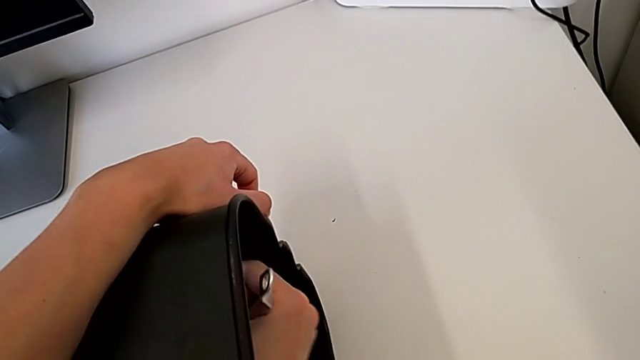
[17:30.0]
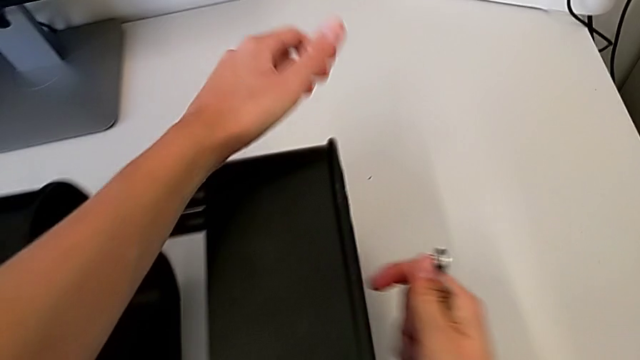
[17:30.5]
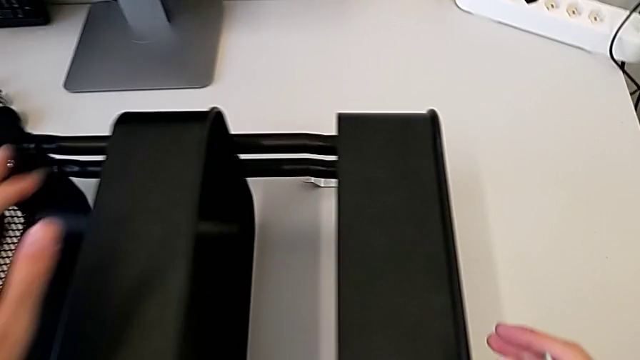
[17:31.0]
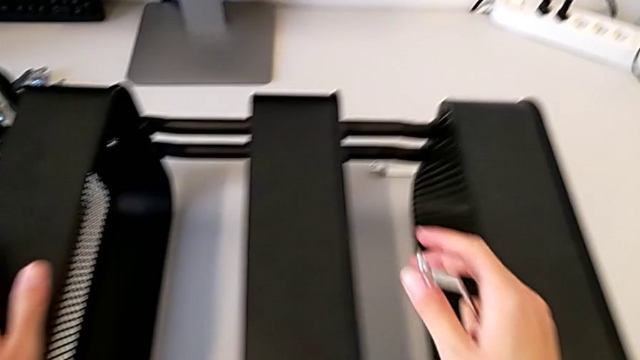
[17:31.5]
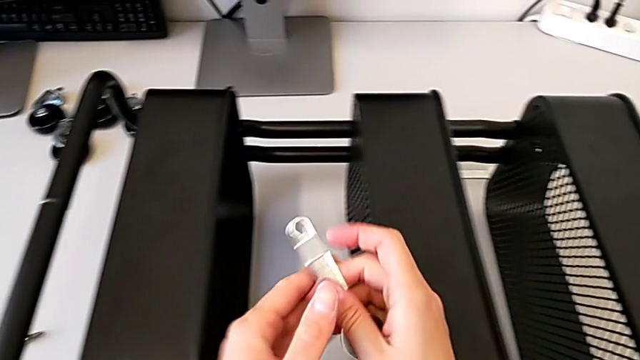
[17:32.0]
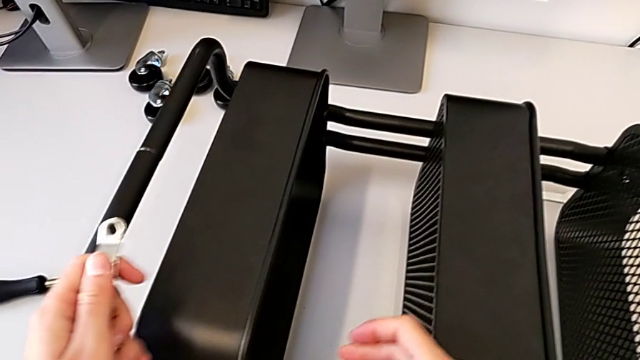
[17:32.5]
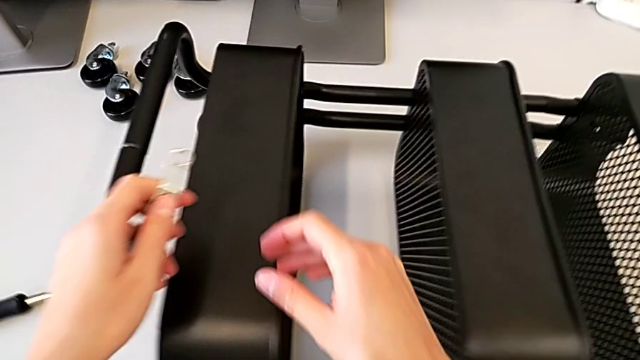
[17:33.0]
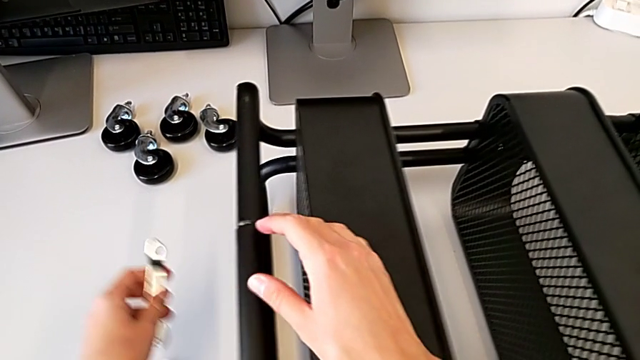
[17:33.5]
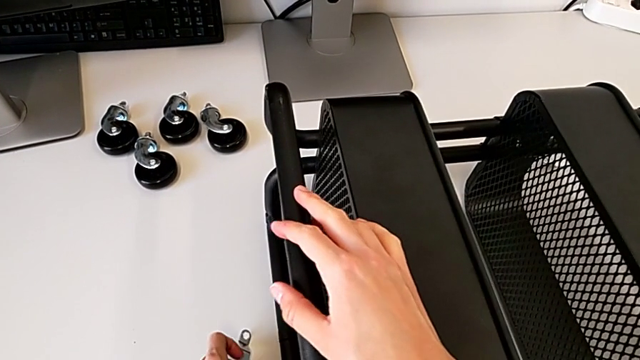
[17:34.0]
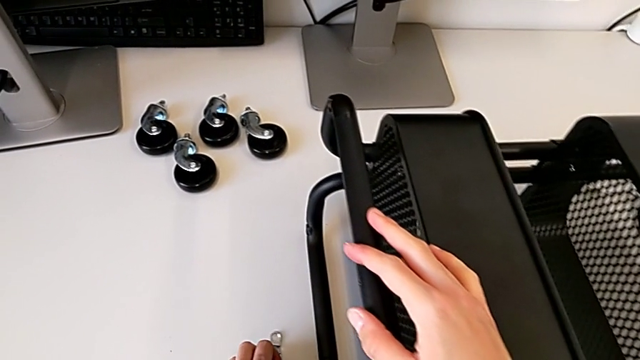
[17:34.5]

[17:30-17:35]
The camera wearer is tightening the hexagon cap nut on the trays. They withdraw the spanner wrench and place it.

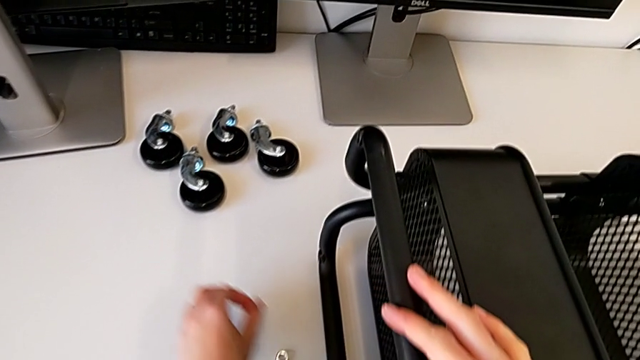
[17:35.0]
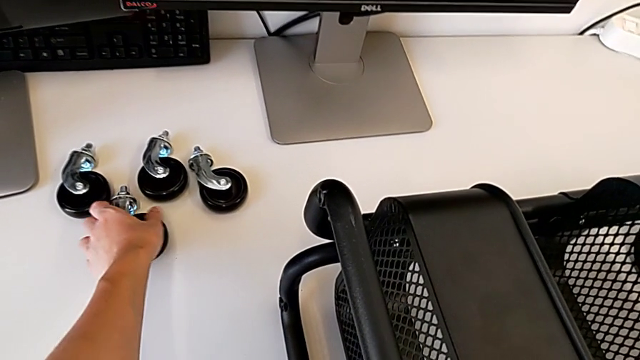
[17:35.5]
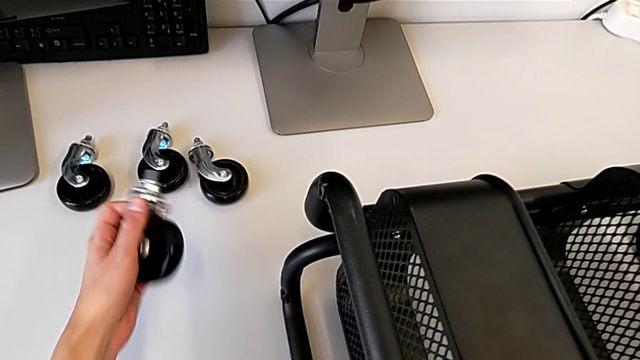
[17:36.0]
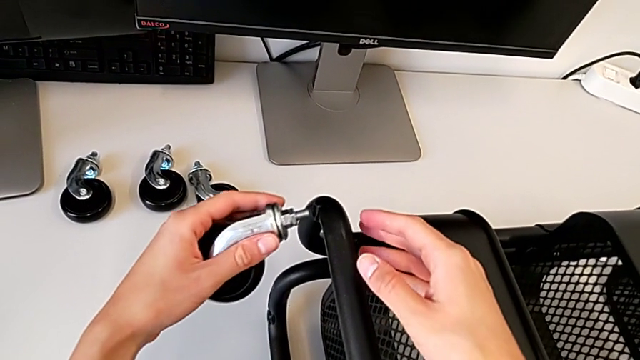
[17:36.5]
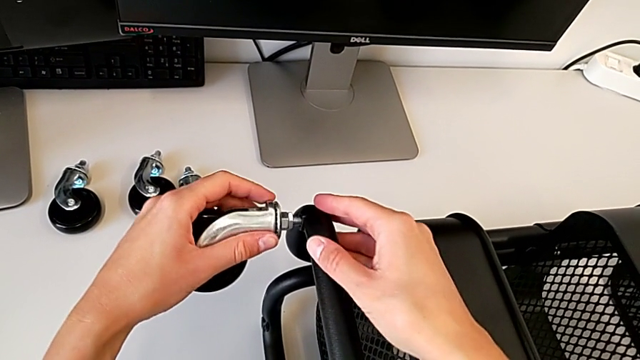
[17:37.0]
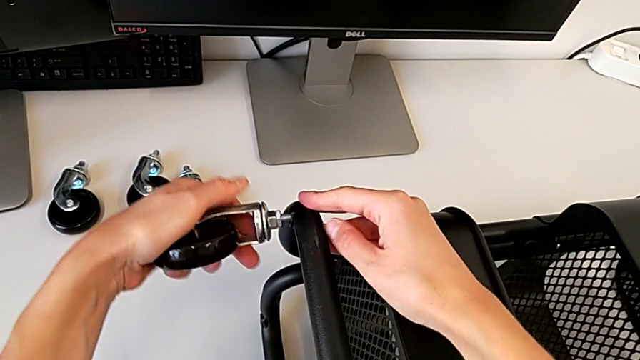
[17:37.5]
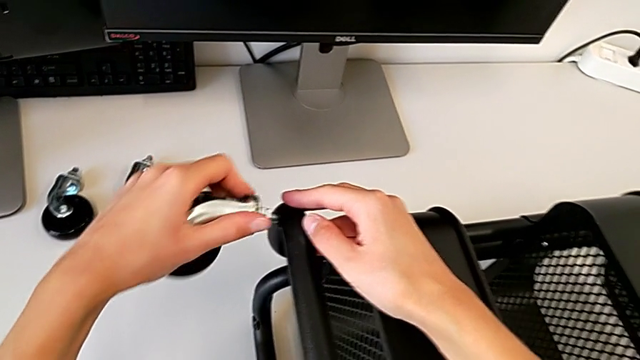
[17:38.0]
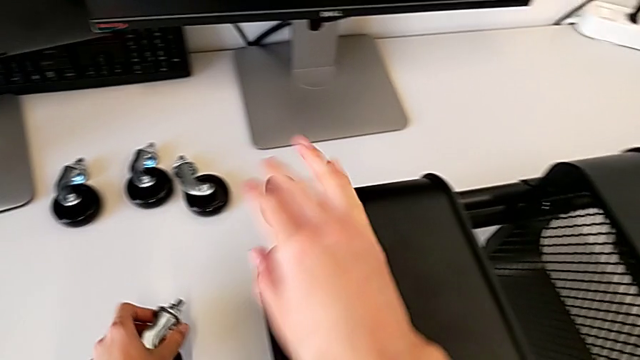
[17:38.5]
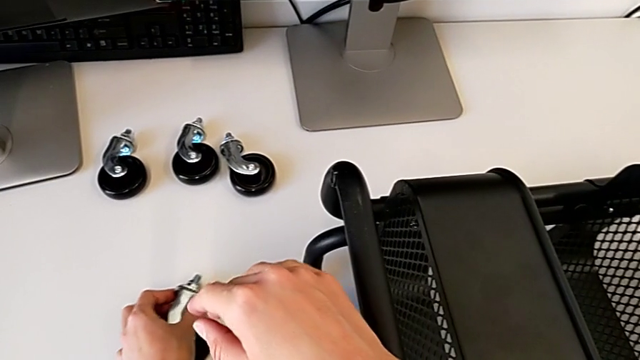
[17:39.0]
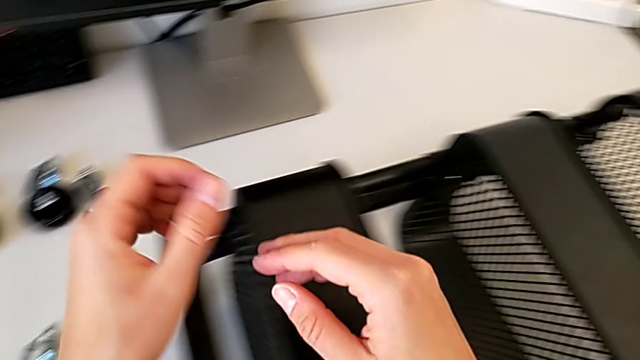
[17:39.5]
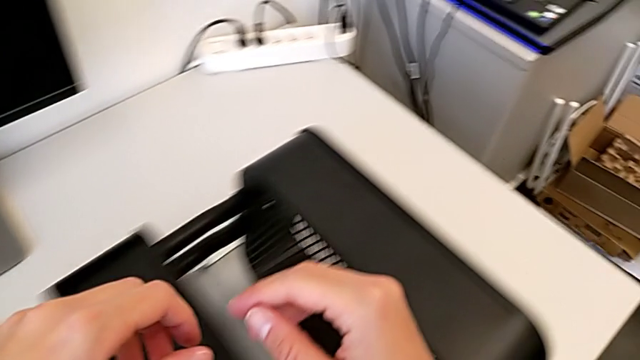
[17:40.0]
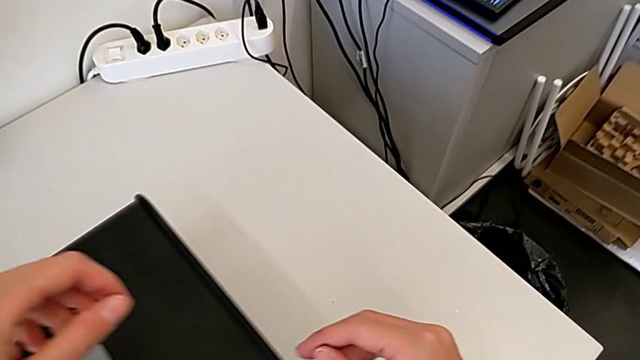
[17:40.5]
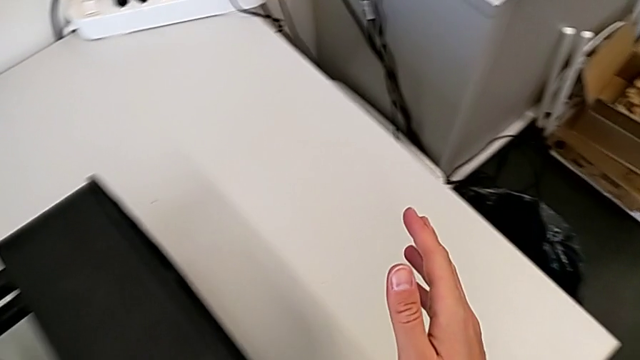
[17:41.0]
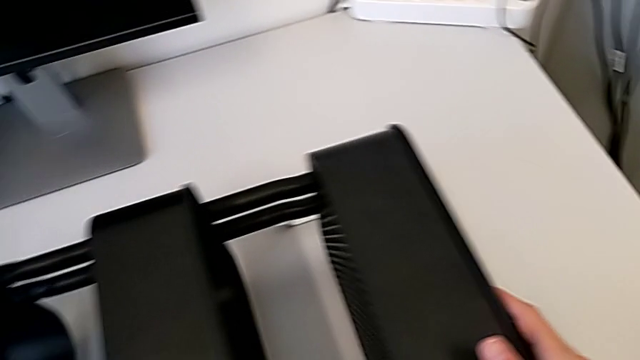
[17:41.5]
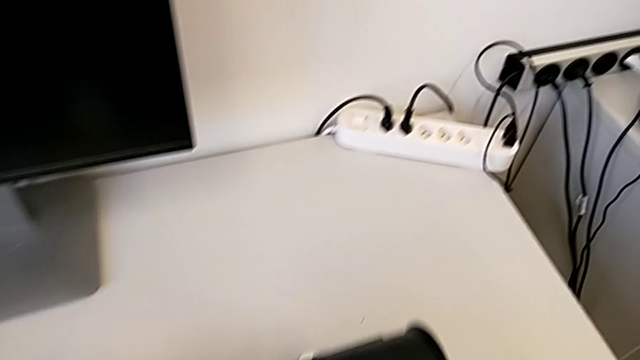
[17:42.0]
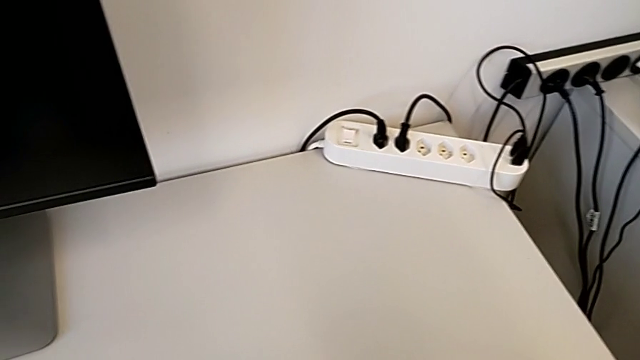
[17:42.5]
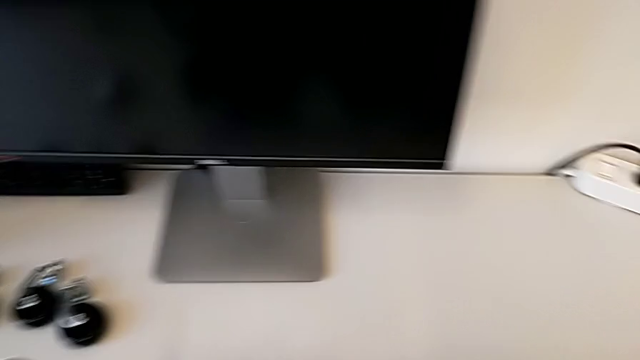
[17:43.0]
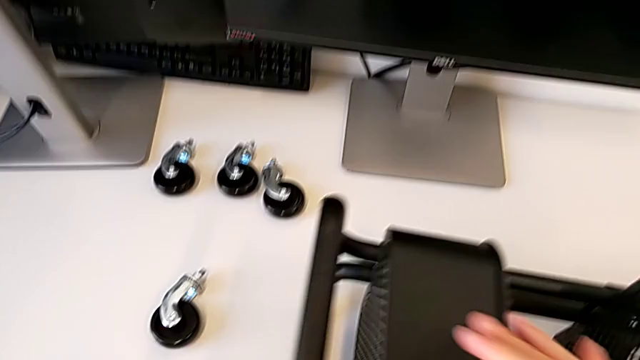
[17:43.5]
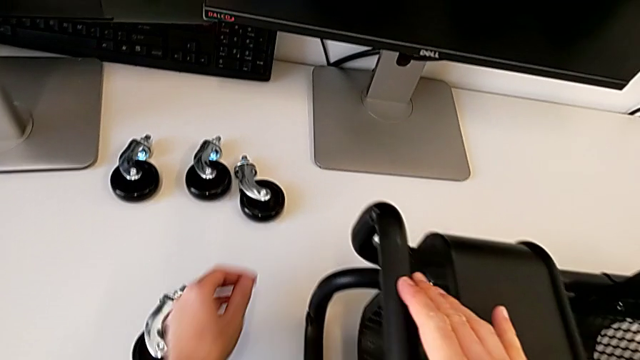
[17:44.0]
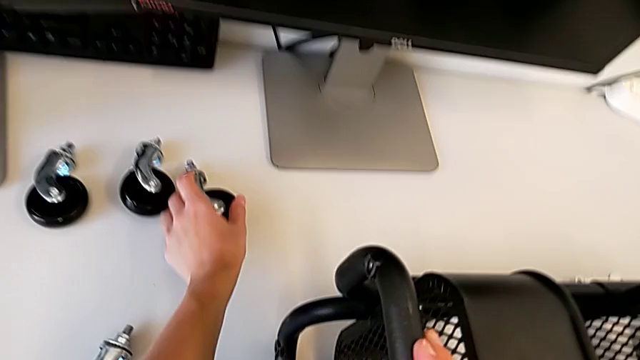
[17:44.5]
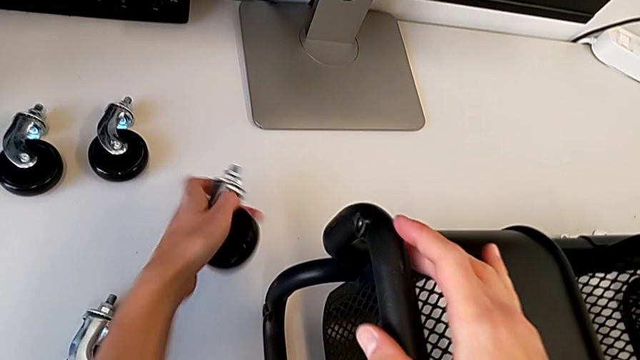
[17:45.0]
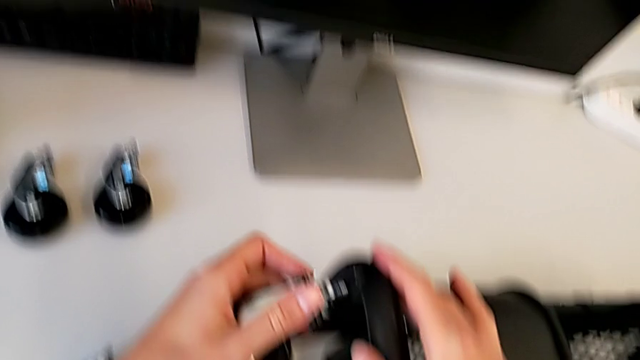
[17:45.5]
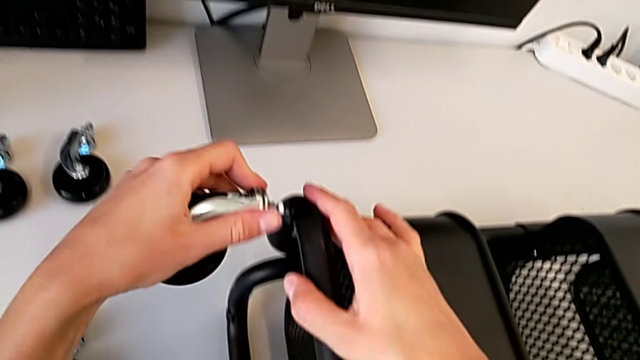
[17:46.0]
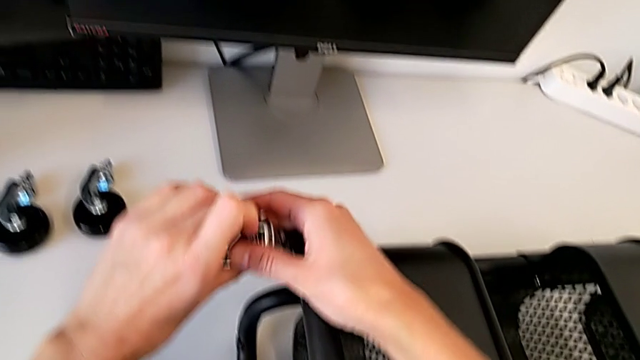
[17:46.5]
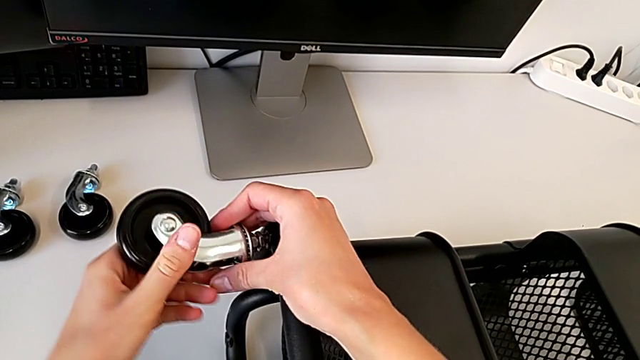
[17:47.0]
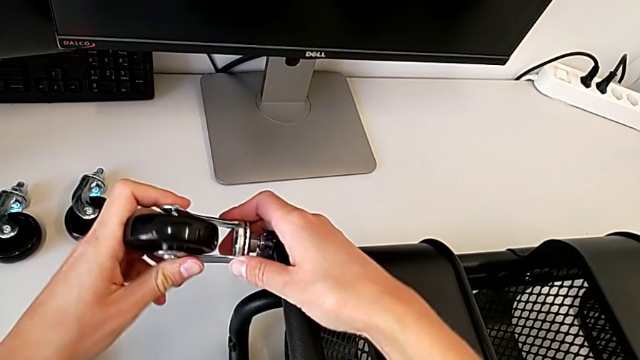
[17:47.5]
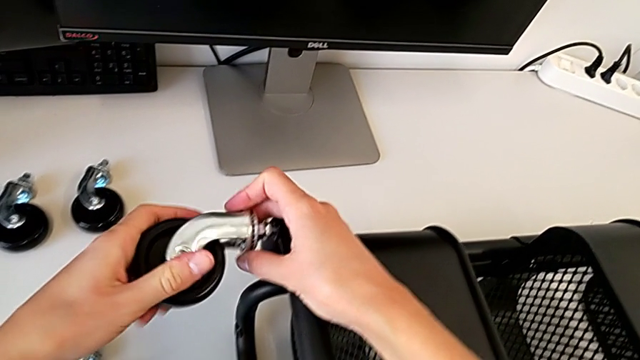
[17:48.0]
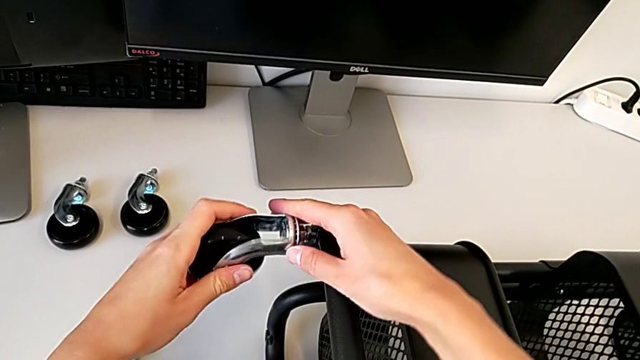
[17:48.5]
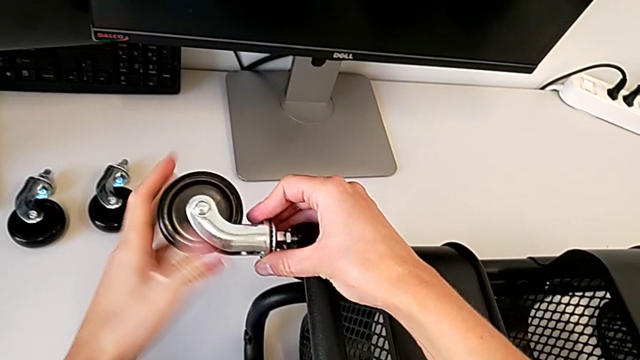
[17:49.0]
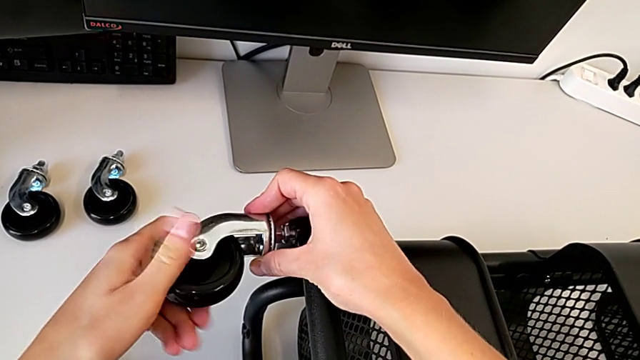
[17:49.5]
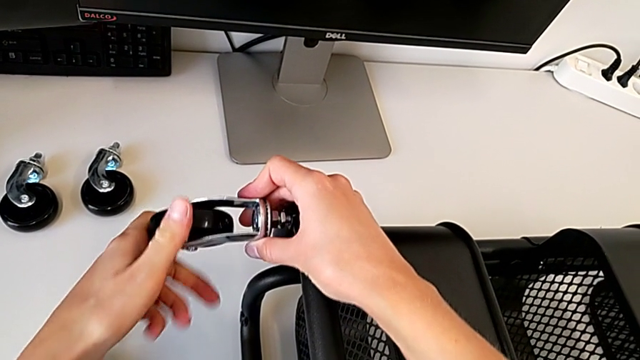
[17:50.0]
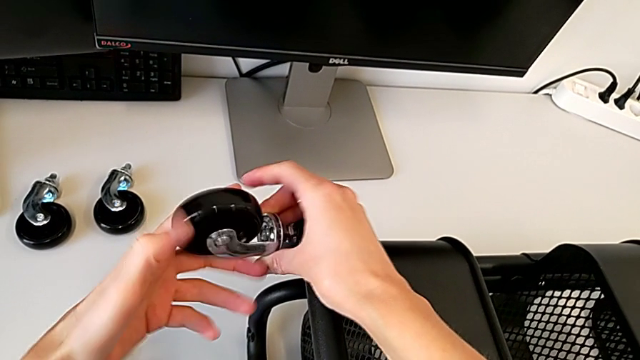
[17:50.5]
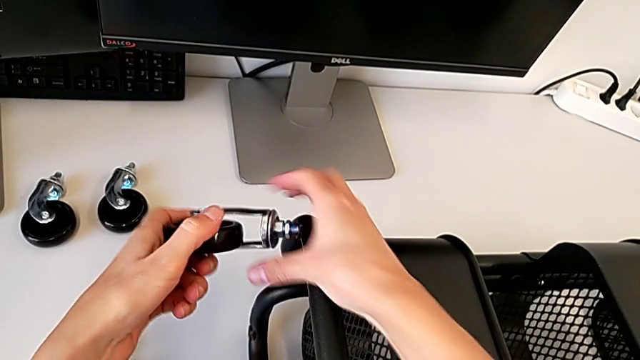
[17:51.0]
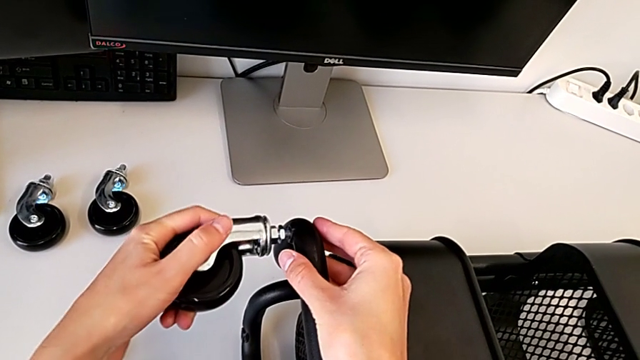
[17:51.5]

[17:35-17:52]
The camera wearer is attaching the wheels to the base frame. They grab the wheel, wrongly insert it, place it, grab the first wheel and begin to screw the first wheel.
